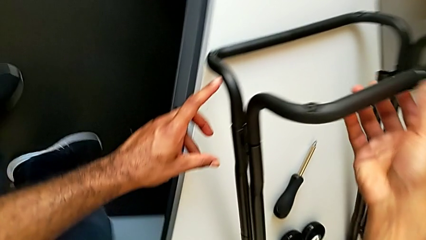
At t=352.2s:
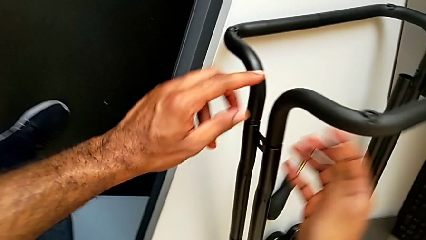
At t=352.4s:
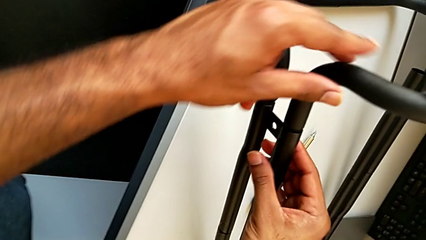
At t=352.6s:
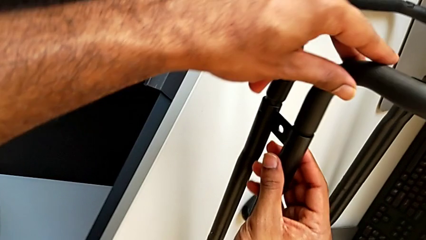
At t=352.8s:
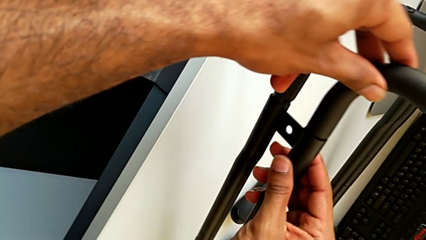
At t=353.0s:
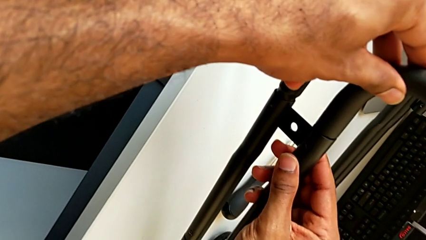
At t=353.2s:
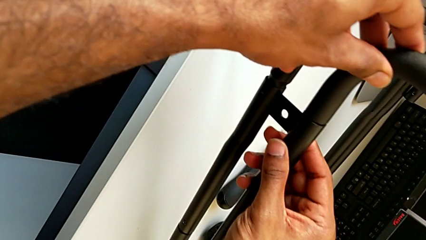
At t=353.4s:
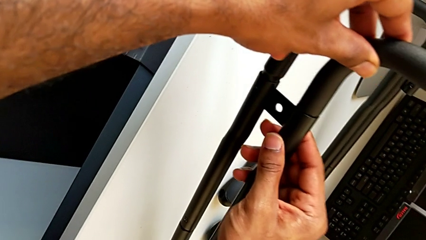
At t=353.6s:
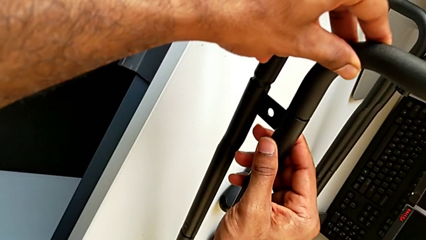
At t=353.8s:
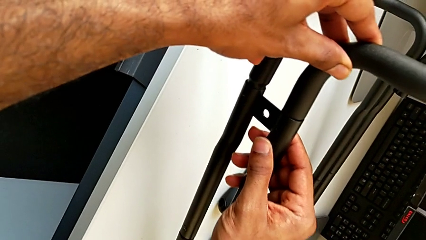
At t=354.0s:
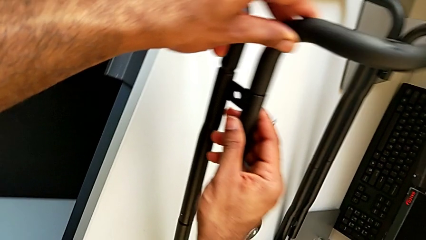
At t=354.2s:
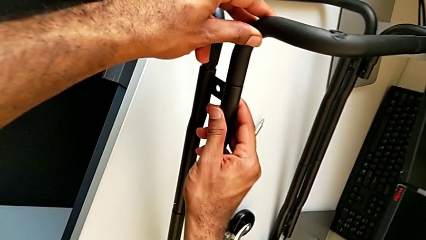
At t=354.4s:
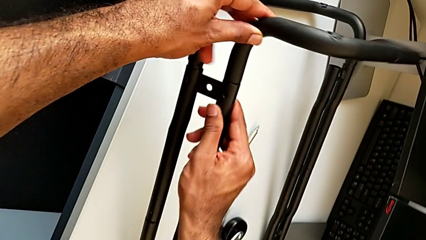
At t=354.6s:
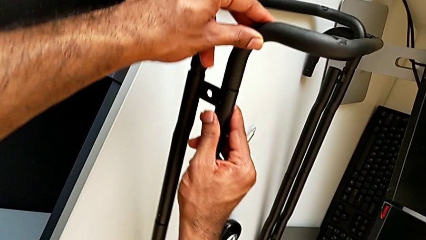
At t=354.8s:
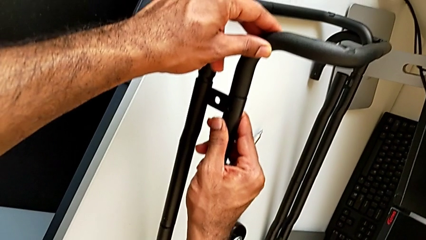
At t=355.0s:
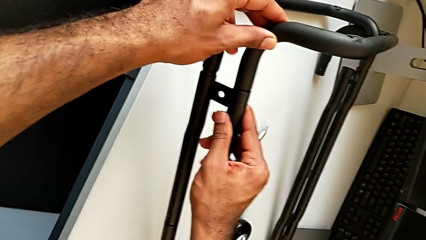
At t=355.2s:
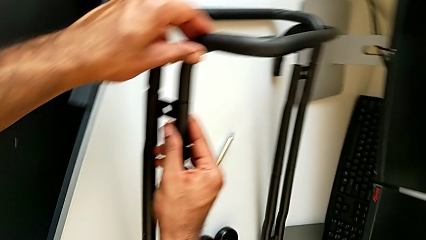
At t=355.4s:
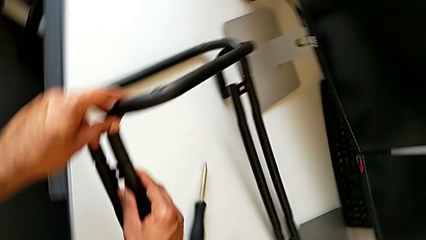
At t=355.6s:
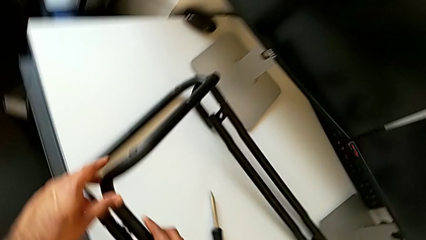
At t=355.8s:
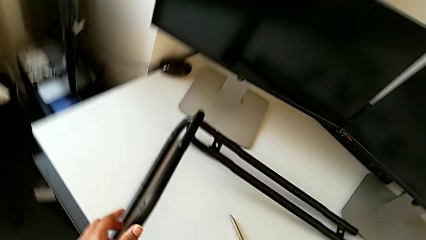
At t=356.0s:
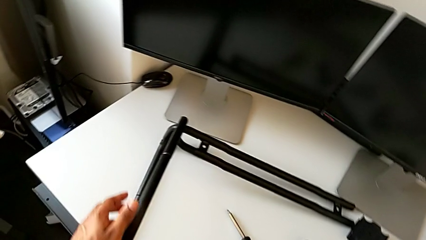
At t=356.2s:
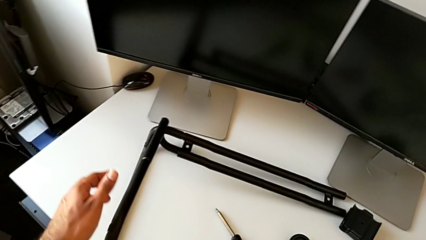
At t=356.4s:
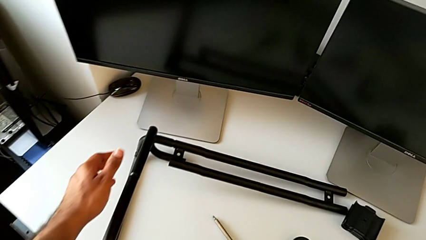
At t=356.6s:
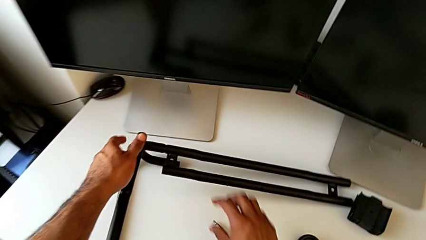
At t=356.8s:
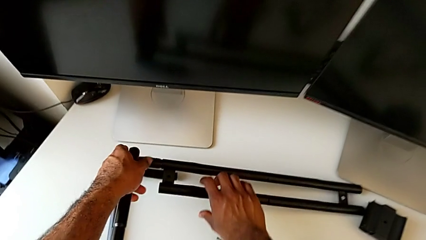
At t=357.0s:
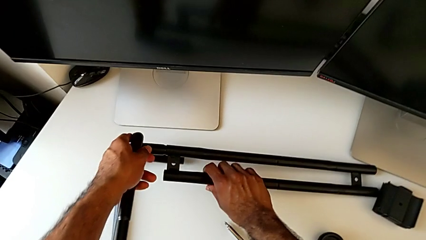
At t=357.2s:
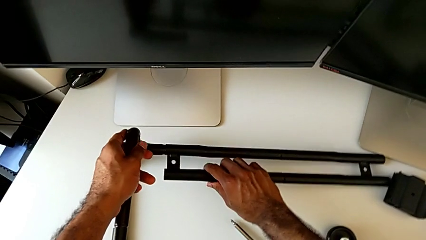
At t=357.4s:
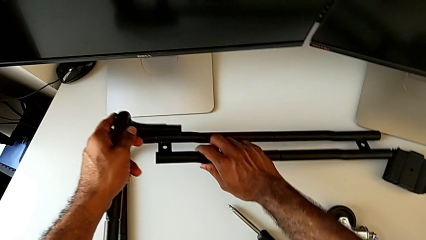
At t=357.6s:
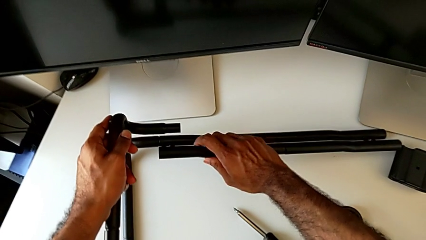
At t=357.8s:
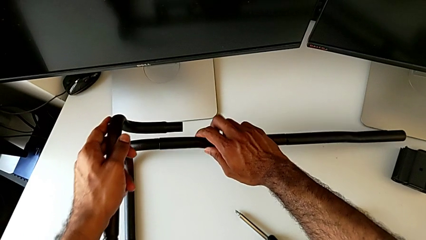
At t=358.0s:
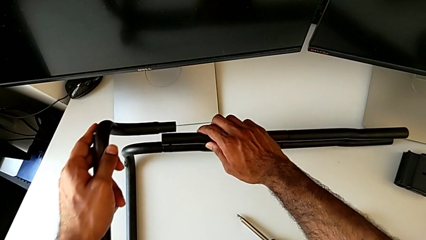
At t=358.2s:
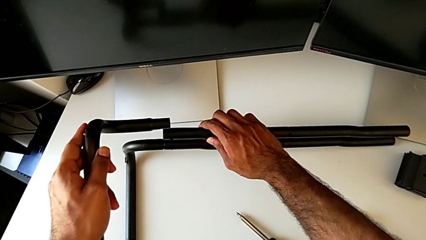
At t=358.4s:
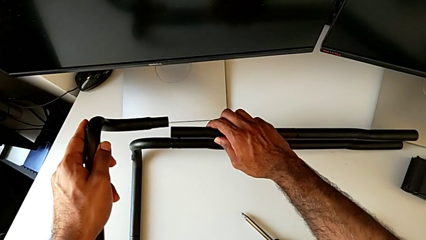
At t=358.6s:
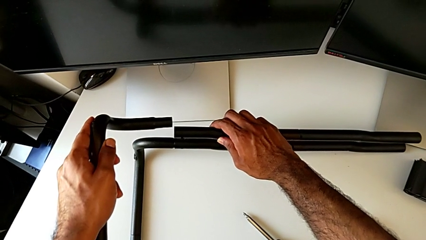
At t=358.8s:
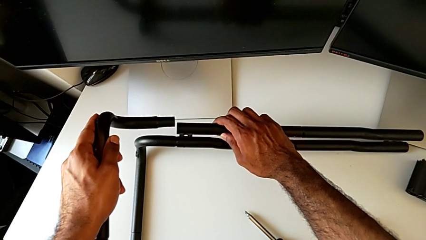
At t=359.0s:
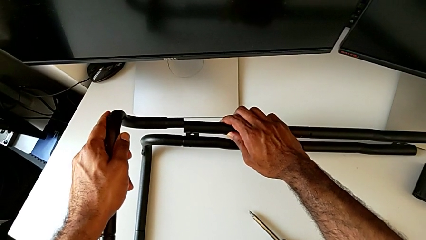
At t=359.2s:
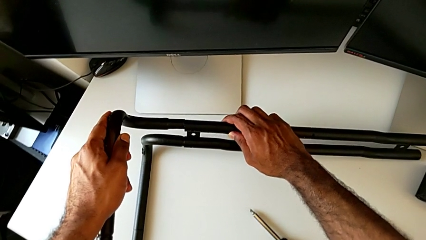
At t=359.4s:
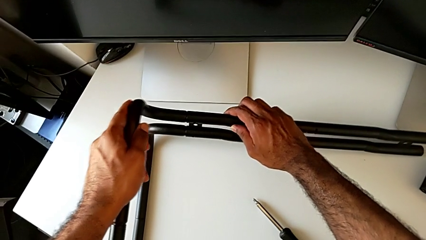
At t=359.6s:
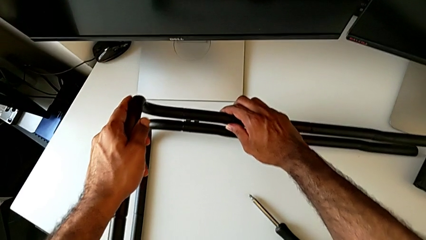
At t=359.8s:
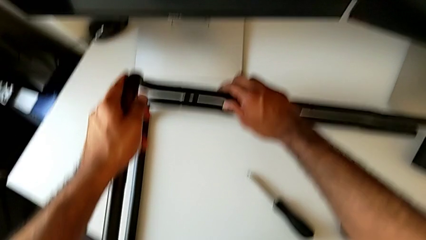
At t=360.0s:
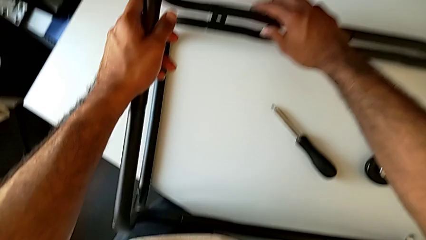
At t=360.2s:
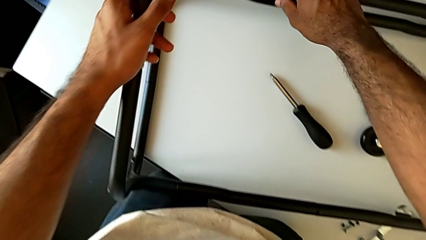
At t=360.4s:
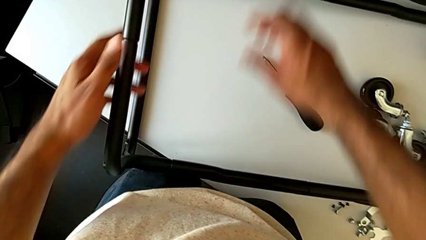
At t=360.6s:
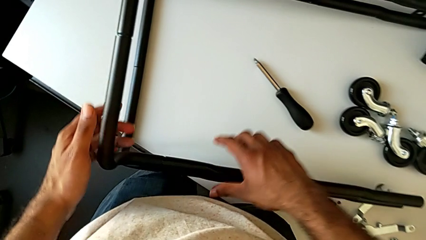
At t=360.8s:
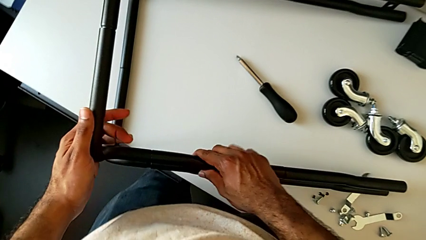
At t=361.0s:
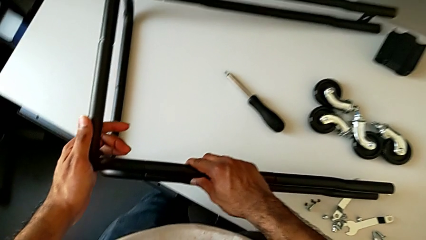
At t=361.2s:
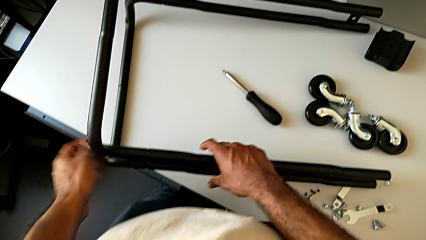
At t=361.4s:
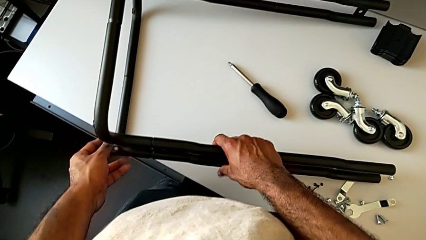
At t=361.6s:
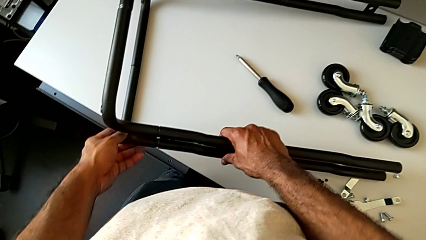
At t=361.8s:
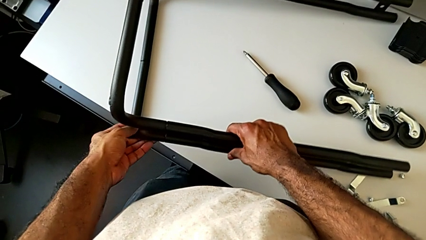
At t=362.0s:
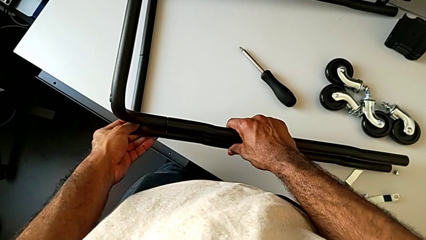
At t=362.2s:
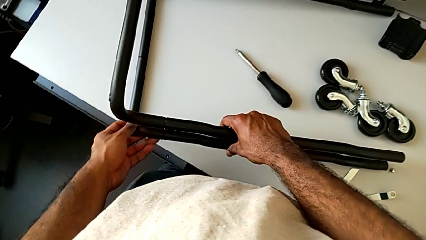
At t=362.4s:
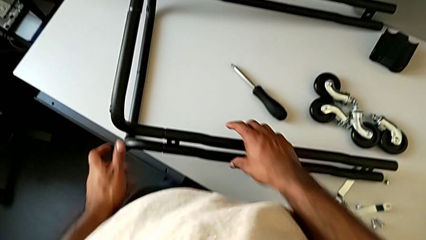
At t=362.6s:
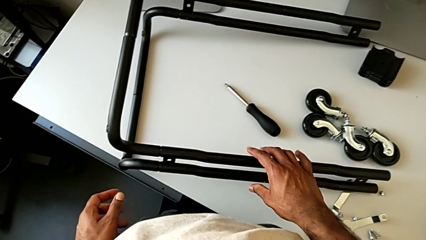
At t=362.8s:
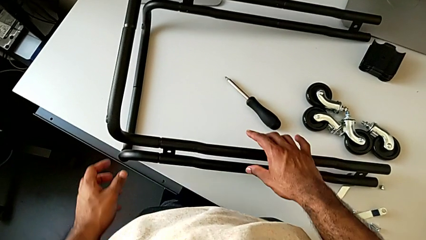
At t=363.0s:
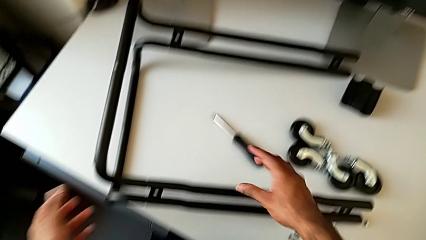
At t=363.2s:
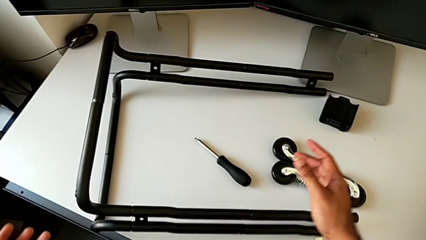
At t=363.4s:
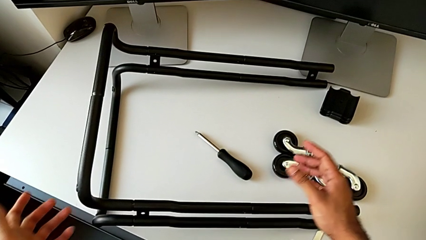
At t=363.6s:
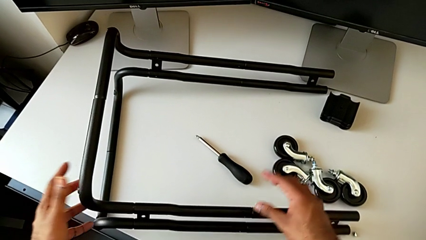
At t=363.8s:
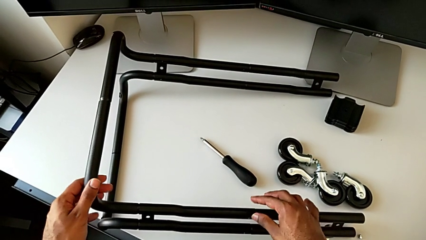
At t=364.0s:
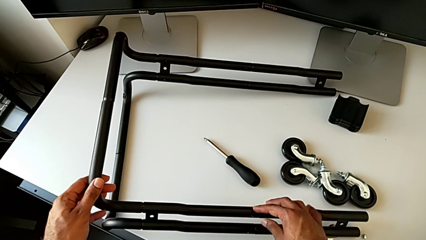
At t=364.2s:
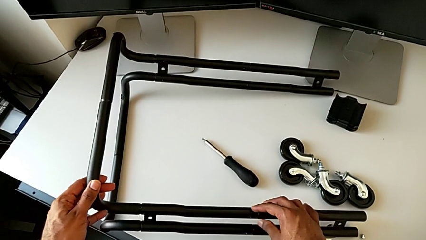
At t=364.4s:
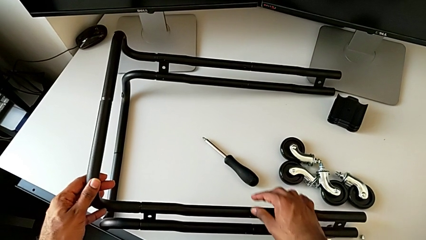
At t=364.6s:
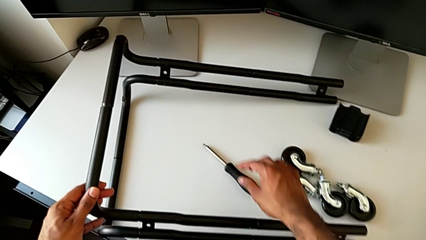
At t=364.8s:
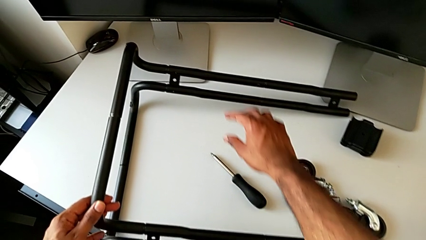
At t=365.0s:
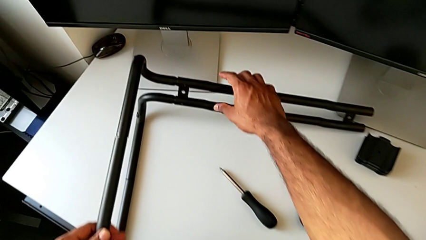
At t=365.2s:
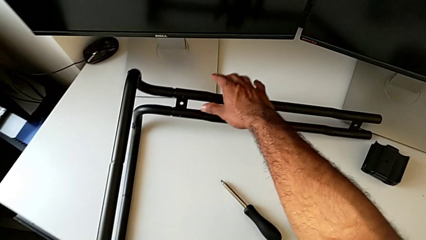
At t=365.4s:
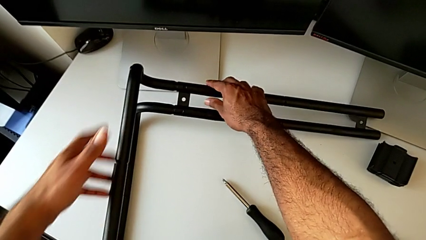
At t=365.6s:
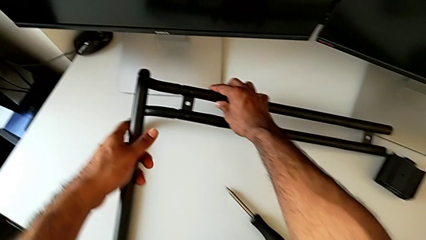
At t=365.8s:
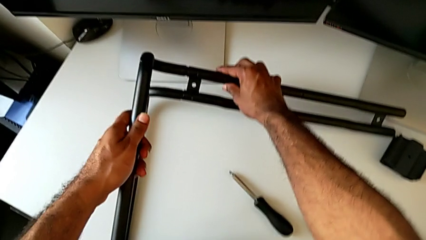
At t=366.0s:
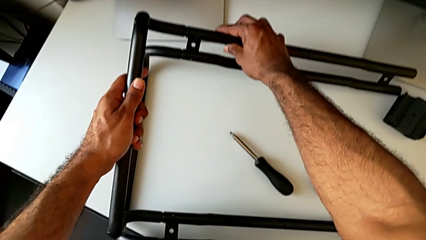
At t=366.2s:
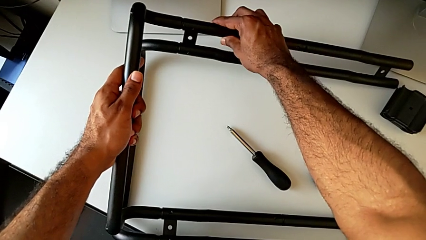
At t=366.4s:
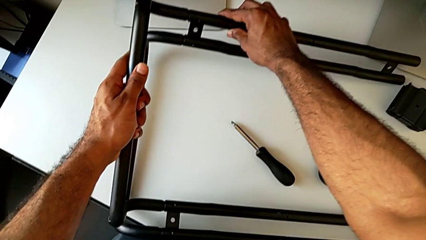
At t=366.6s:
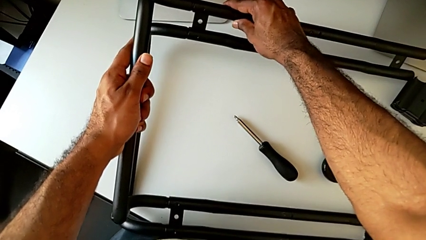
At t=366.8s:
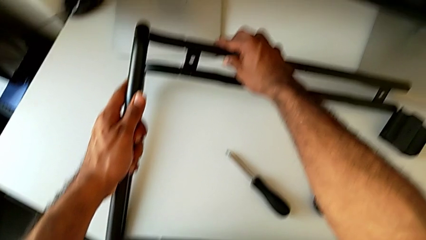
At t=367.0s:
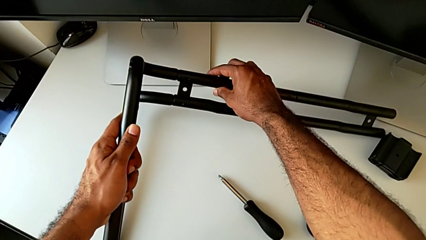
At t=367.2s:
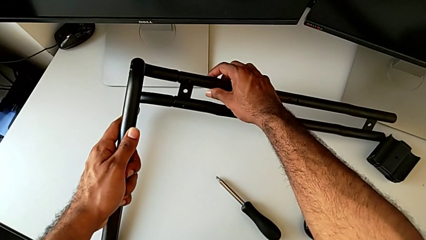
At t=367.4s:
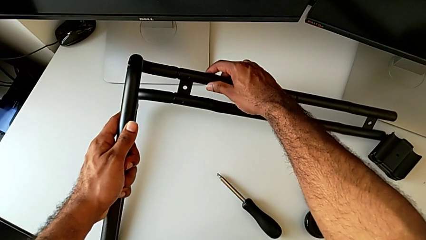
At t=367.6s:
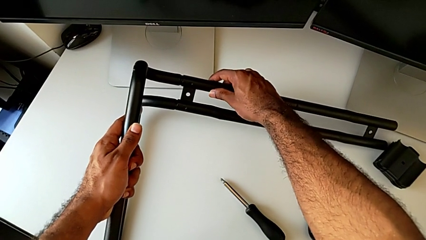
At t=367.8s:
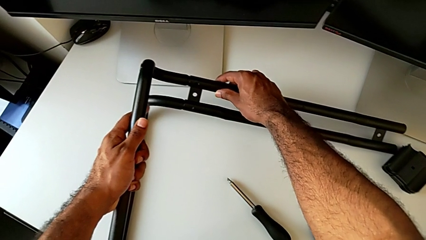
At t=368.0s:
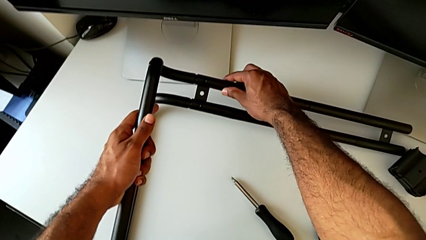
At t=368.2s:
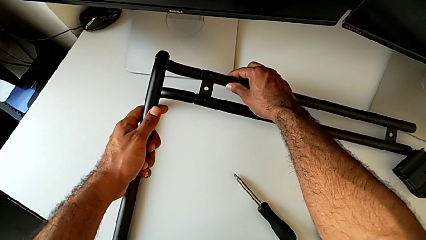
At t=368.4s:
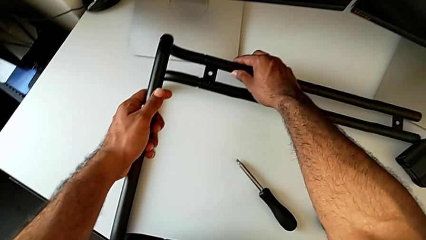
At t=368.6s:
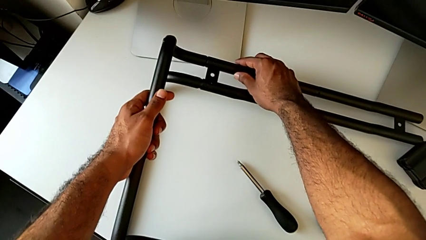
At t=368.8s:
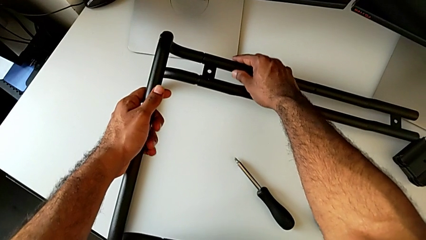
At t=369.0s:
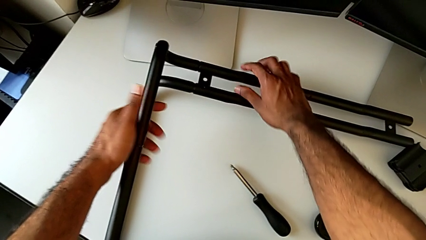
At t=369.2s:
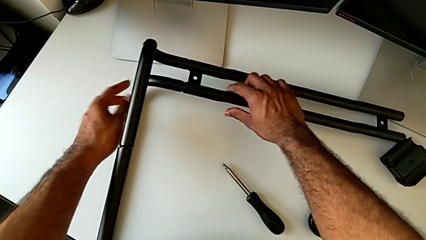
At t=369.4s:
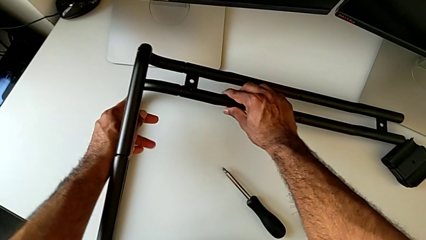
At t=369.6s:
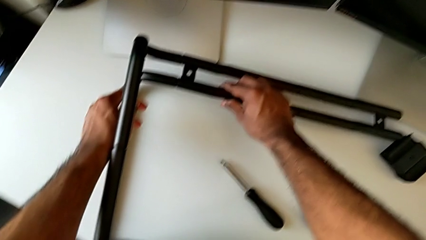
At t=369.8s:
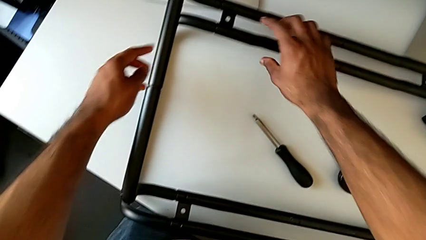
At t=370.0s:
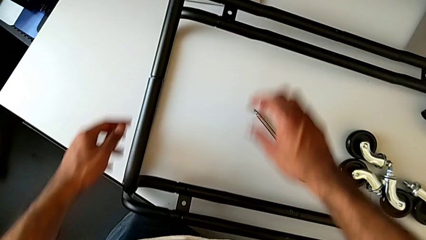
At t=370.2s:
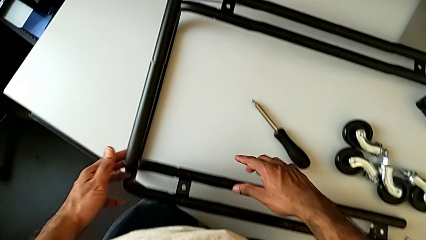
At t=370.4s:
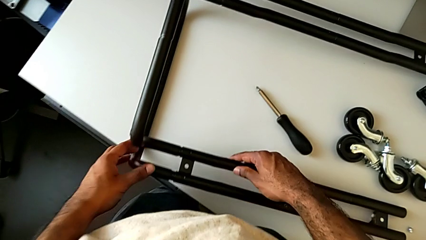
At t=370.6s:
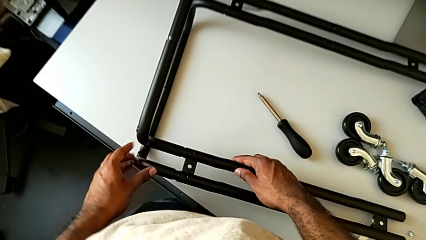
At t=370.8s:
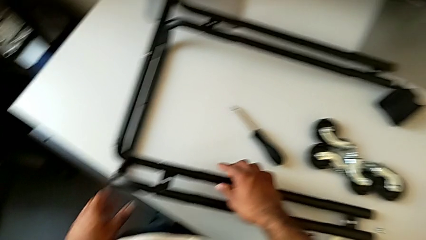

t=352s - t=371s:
The camera wearer is assembling the base frame with the side bars. They wrongly align the leg, causing the left side of the base frame to slip from the side bars, approach the leg, grab it, insert the frame, inspect the leg and align the frame.
